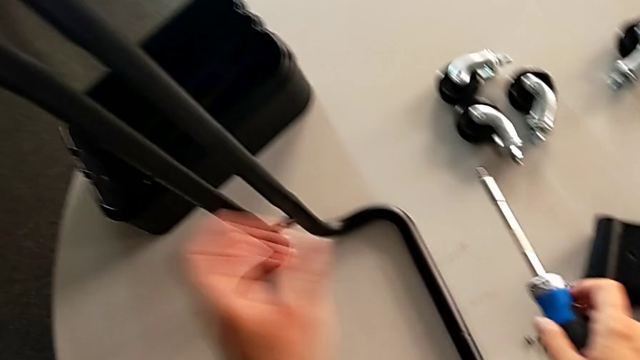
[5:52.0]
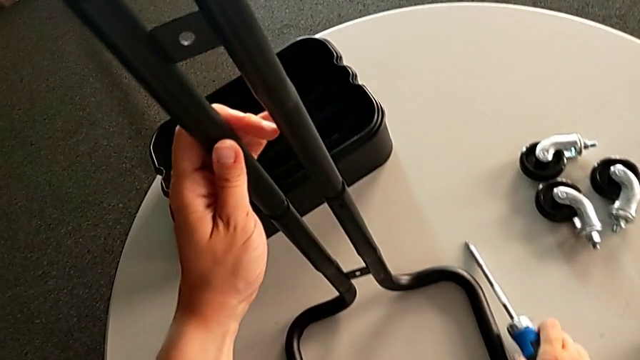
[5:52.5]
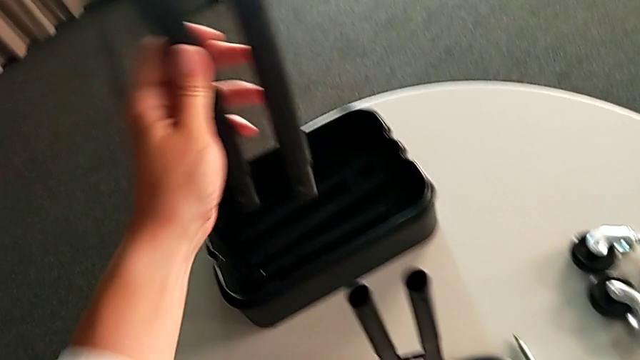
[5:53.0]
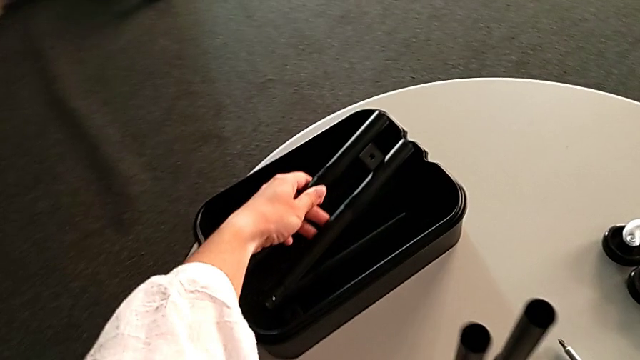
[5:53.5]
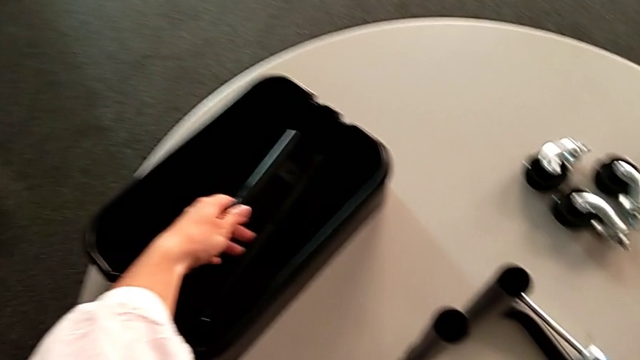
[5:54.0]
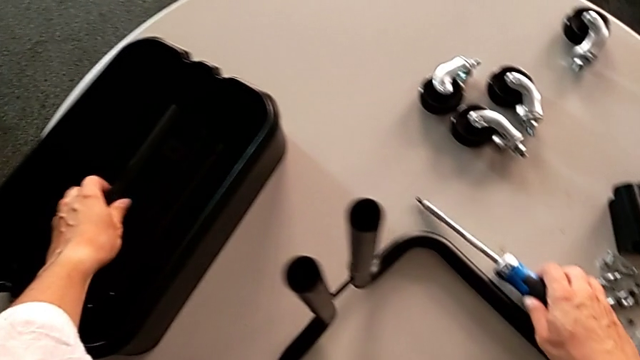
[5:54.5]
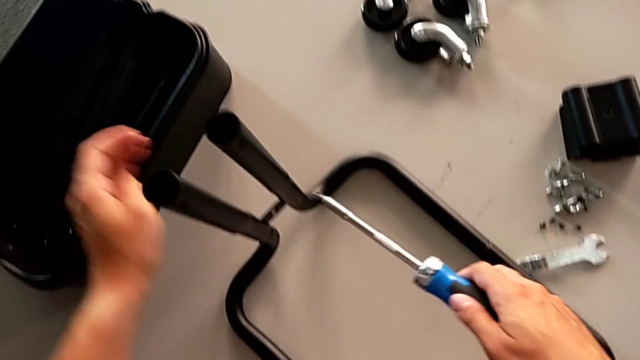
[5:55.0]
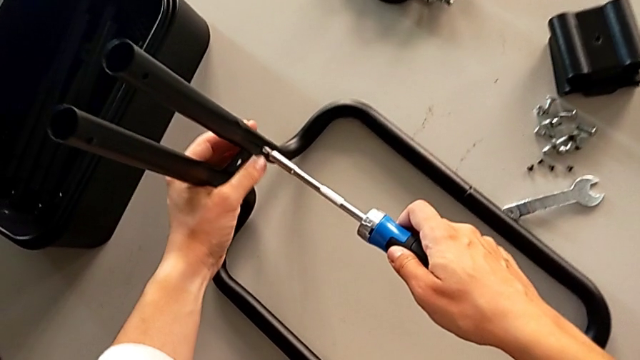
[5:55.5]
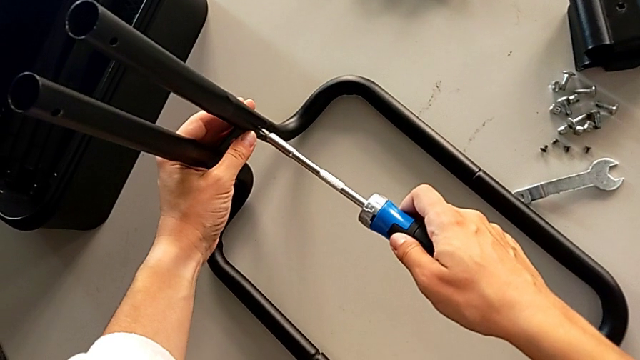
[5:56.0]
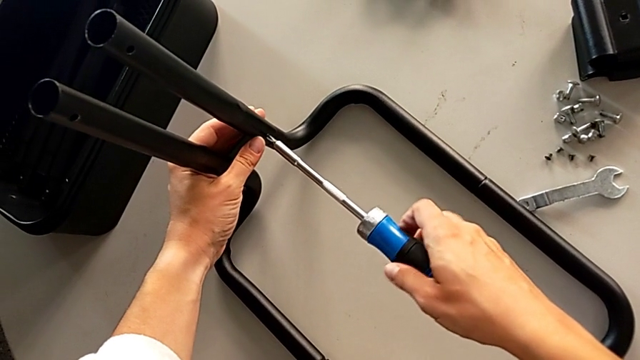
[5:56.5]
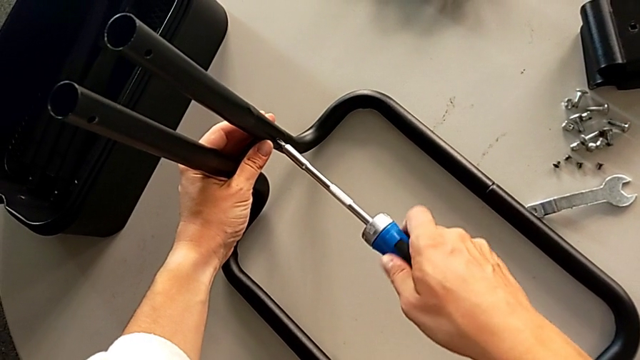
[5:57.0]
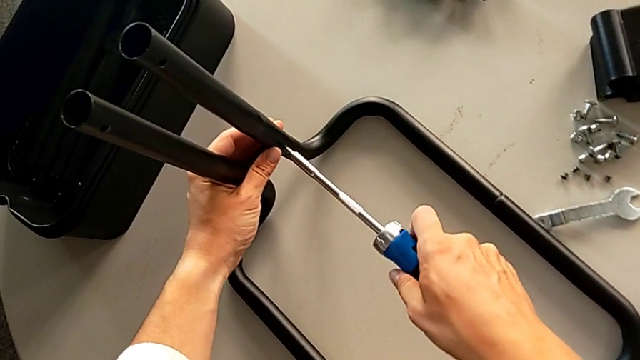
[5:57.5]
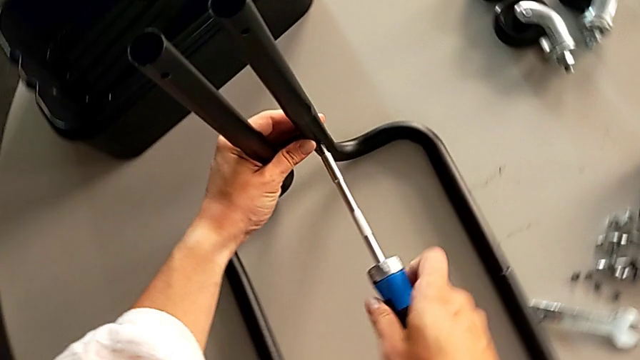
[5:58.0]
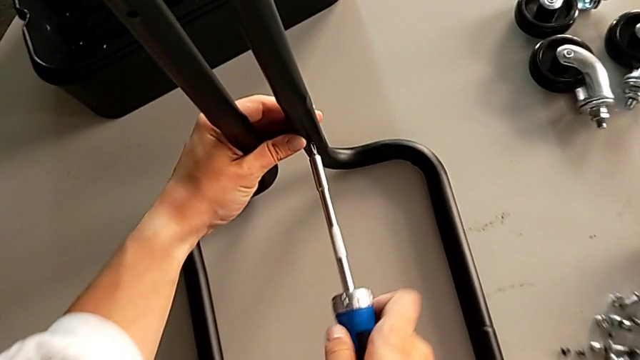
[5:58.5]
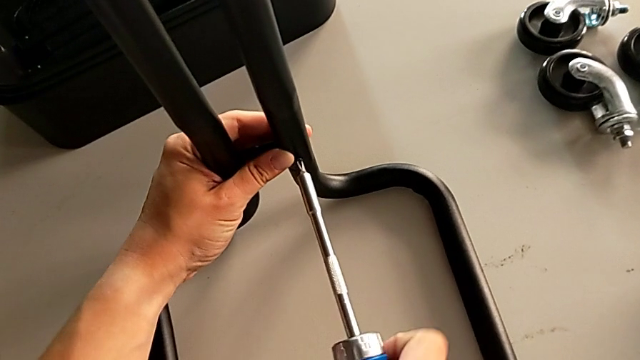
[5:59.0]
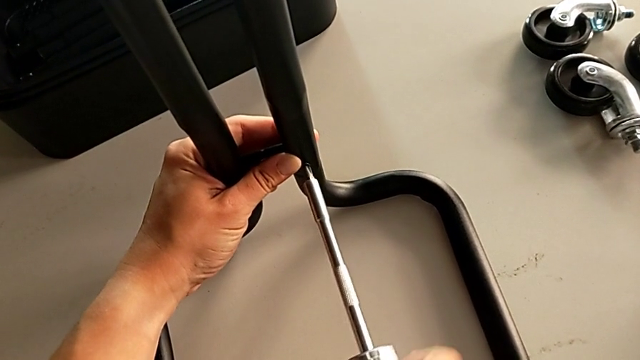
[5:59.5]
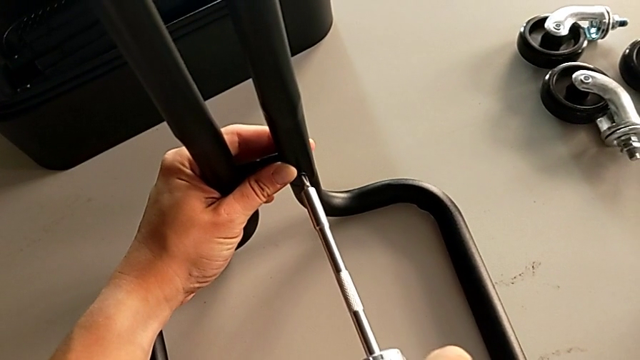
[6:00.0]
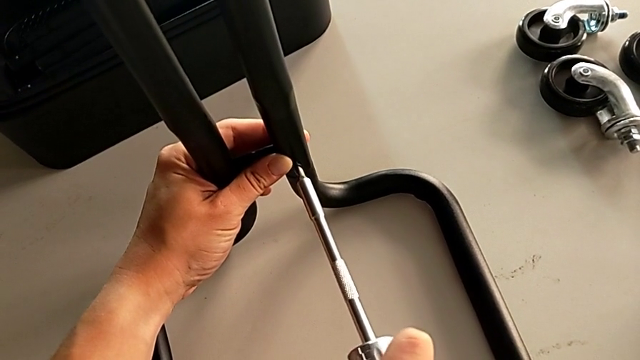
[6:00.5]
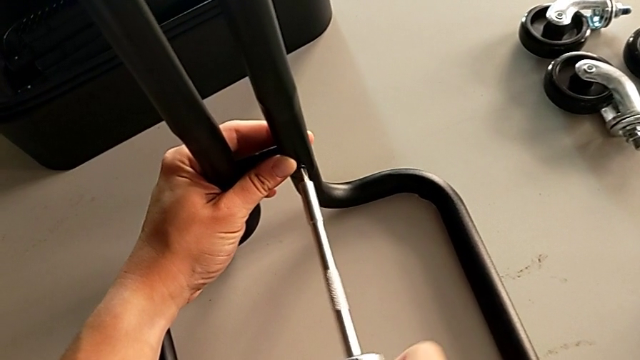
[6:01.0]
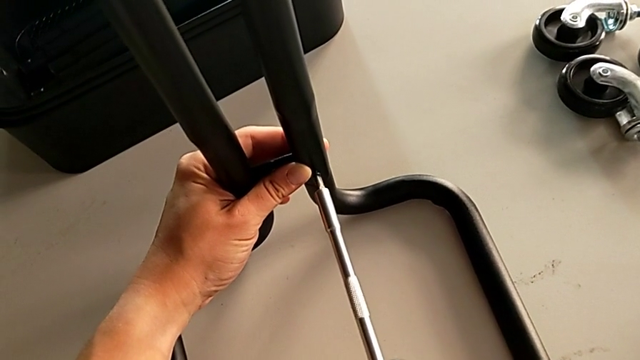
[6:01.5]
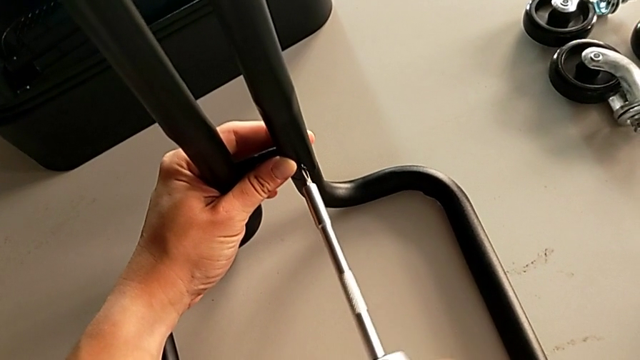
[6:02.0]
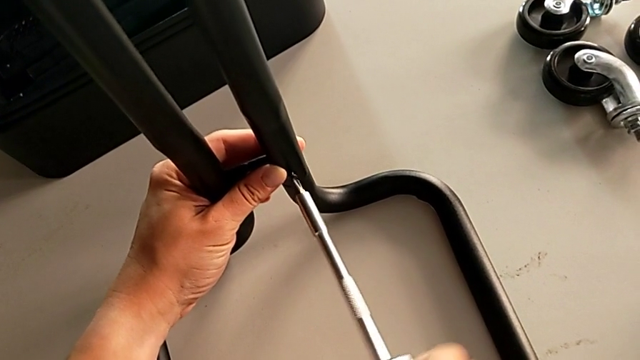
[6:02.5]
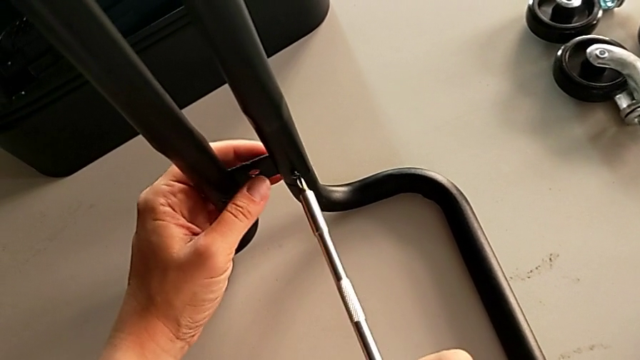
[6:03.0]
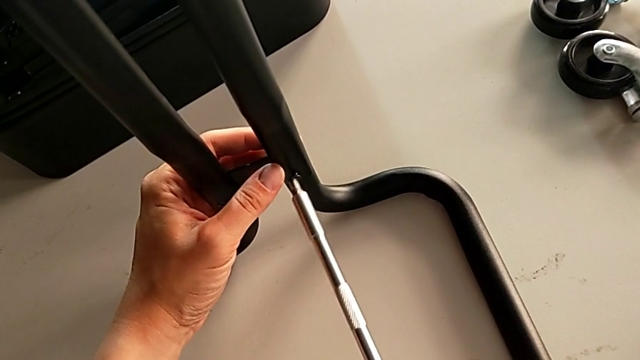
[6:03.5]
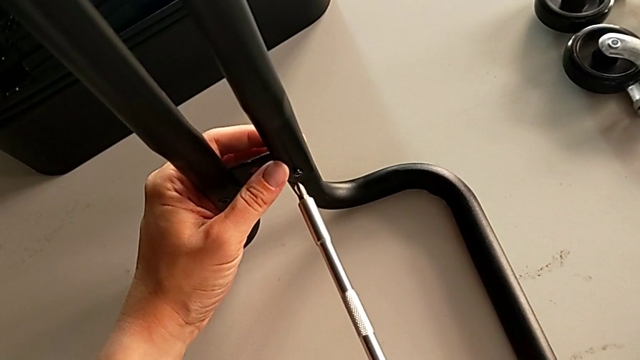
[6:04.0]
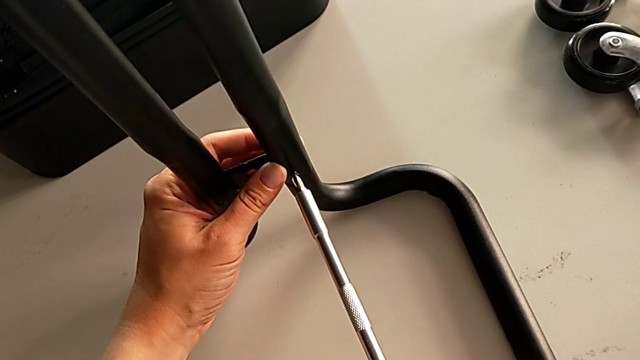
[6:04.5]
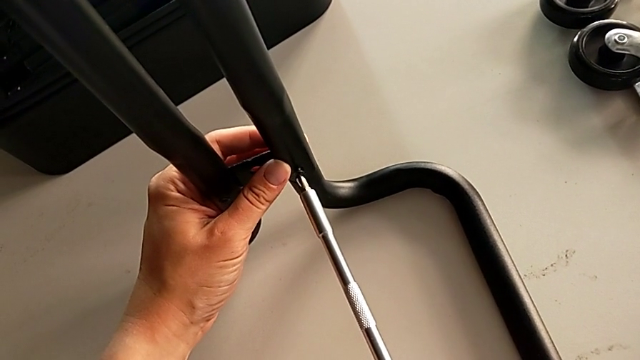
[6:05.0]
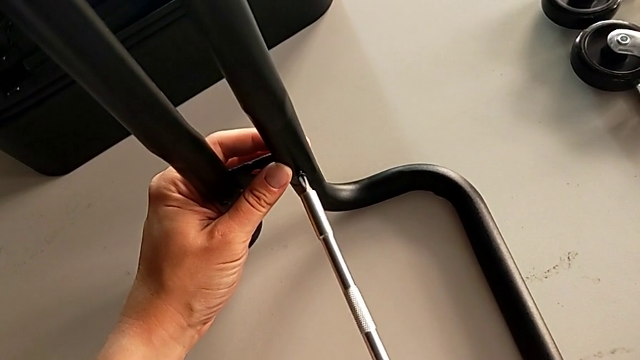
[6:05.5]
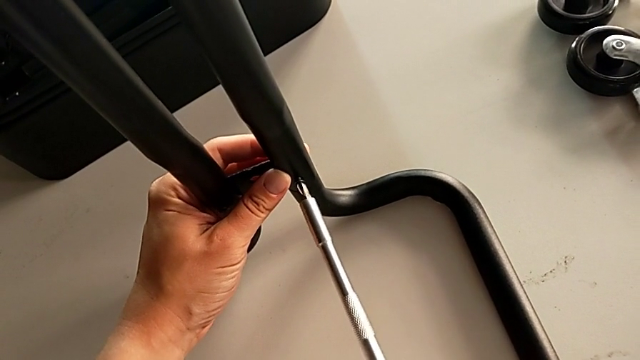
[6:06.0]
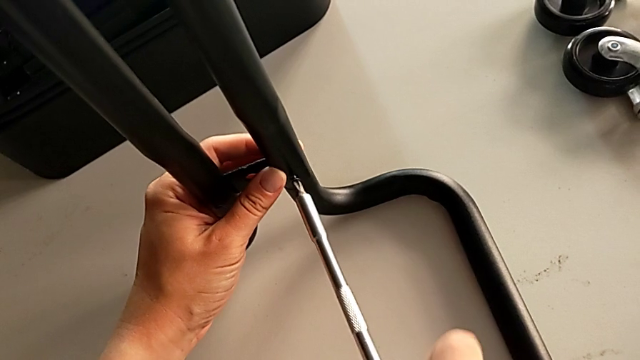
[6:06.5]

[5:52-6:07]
The camera wearer is unscrewing the right side bars of the rolling cart. They place the third leg, unscrew the screw and begin to hold the leg.

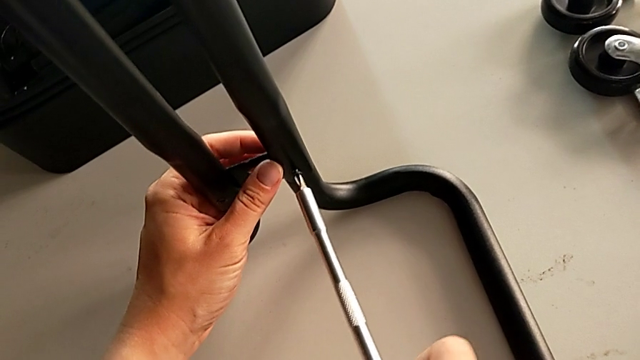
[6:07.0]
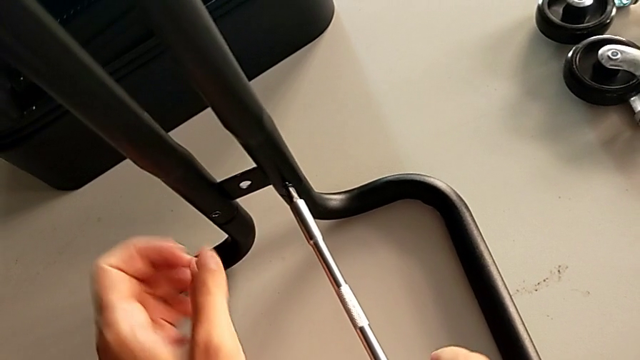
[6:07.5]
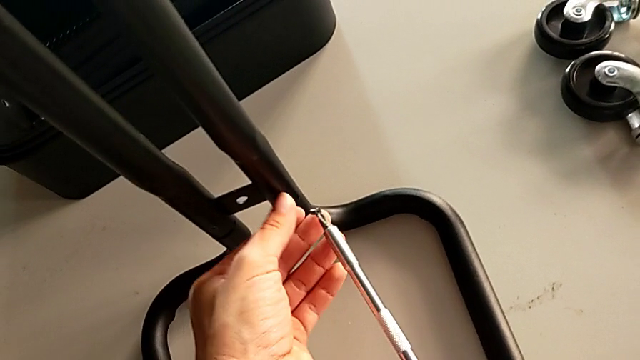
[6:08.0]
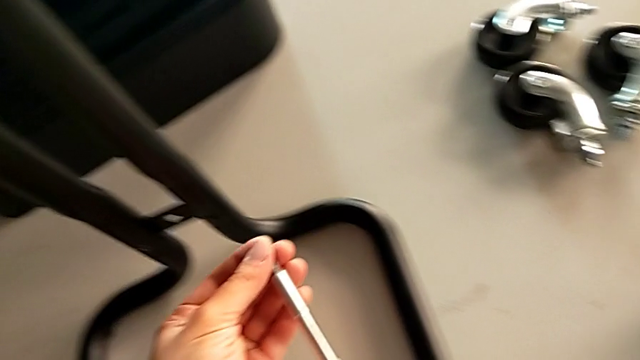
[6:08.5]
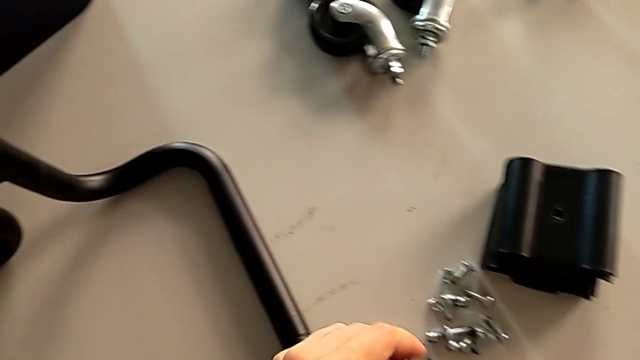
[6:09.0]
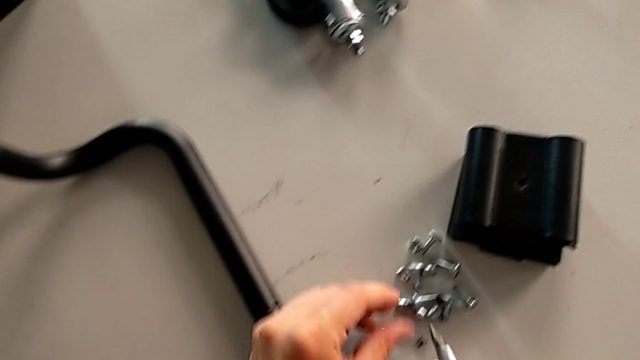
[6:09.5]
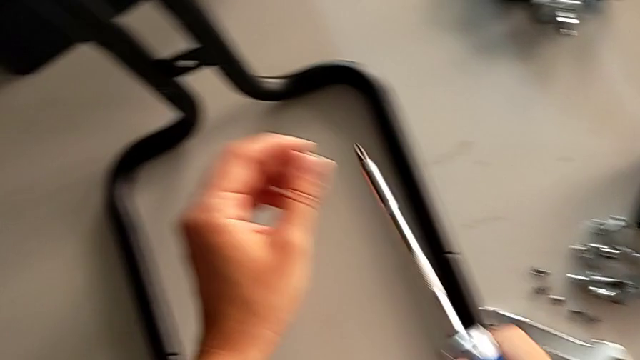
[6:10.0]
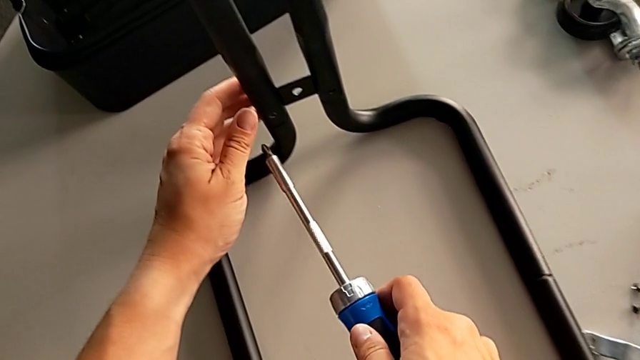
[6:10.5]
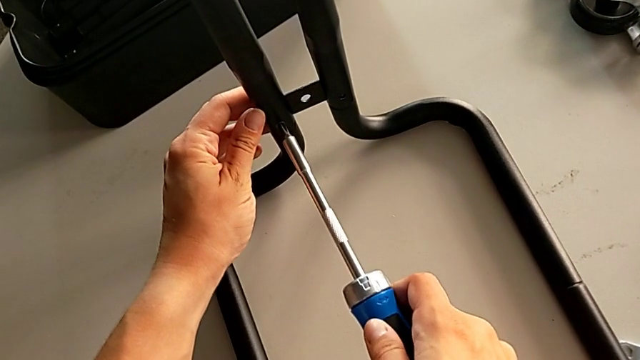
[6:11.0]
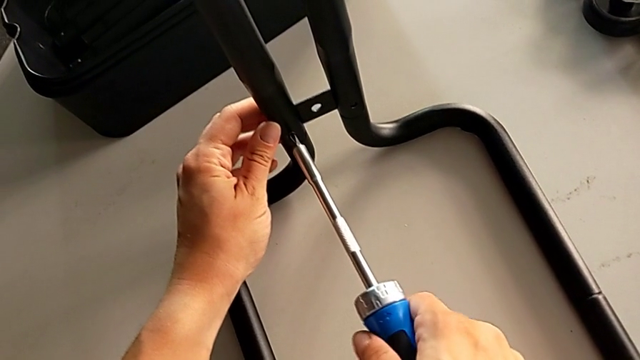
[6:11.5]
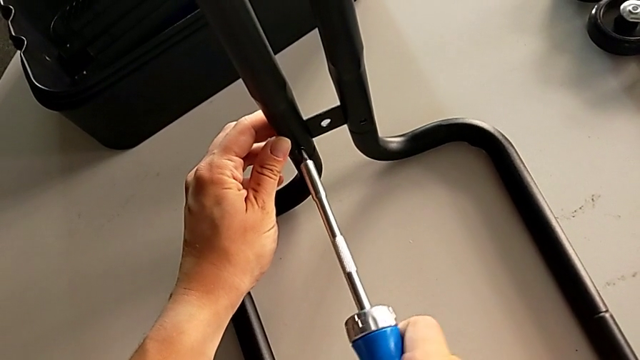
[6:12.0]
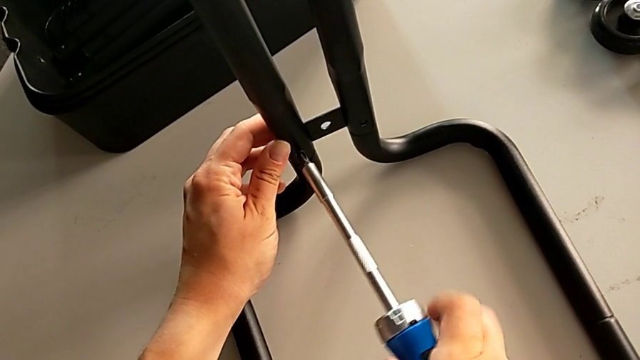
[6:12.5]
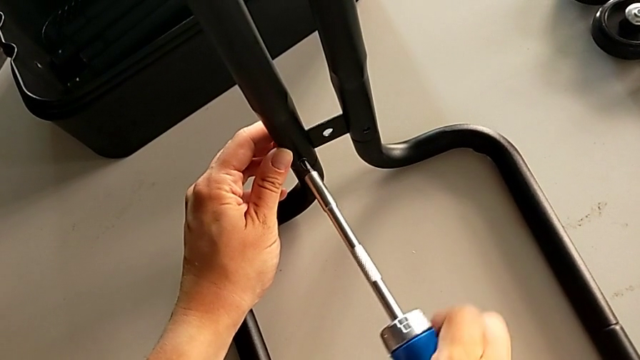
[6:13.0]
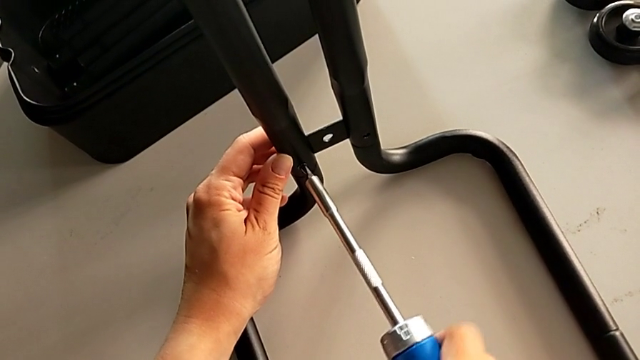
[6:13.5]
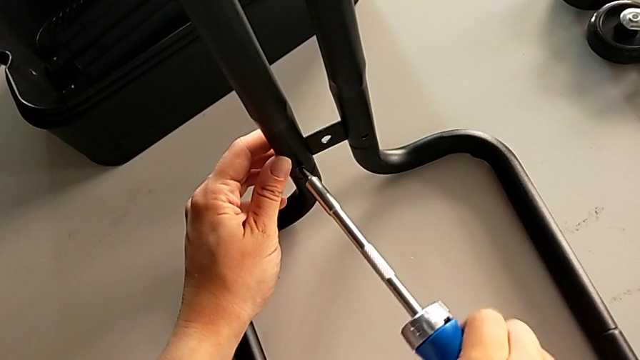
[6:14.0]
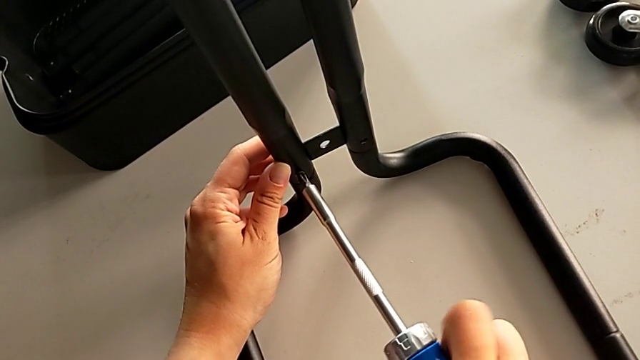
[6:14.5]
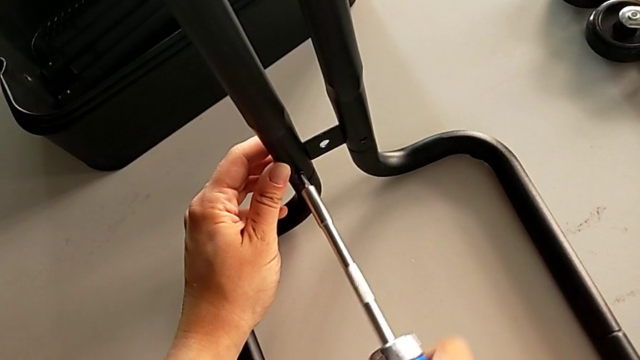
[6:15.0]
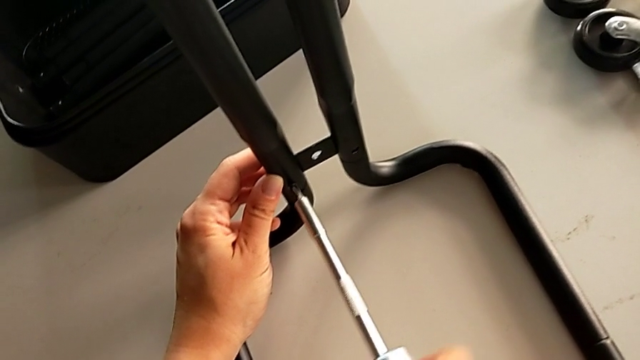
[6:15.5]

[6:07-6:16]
The camera wearer is unscrewing the right side bars of the rolling cart. They place the screw, insert the screwdriver and begin to unscrew the screw.
